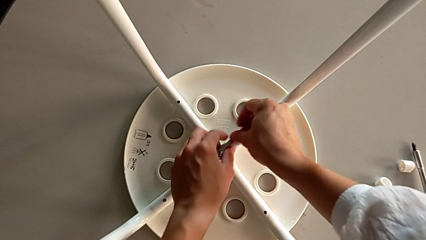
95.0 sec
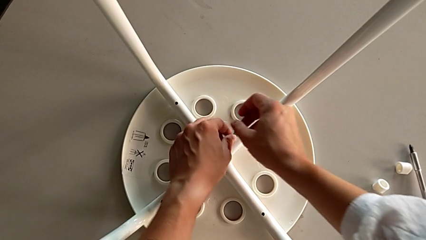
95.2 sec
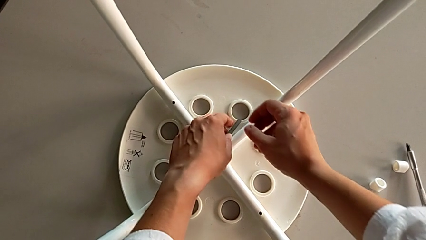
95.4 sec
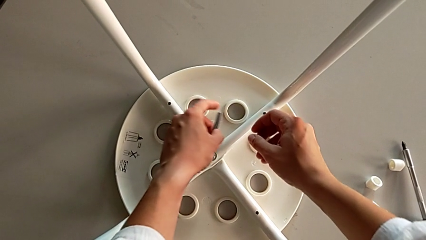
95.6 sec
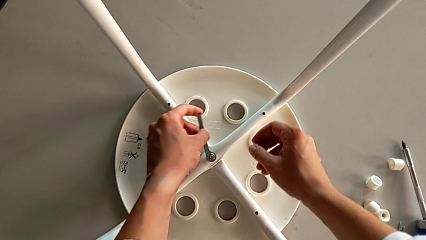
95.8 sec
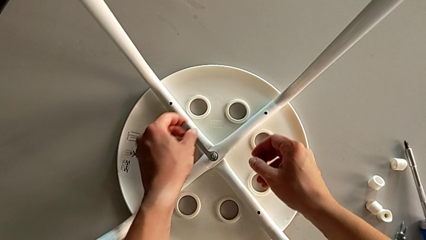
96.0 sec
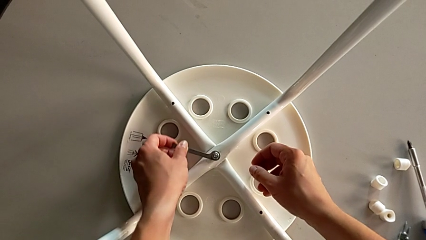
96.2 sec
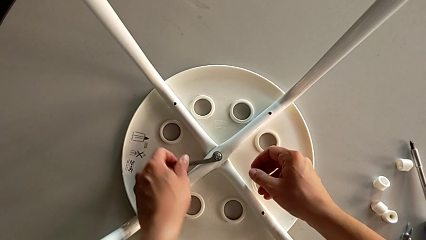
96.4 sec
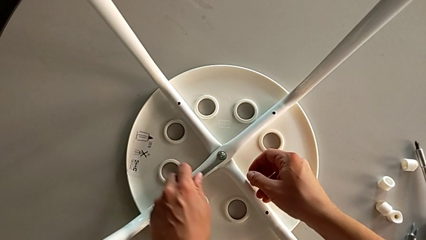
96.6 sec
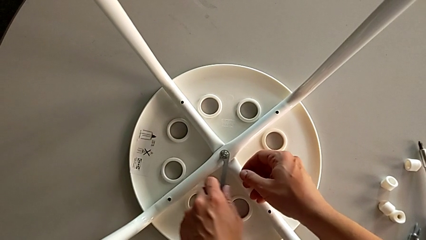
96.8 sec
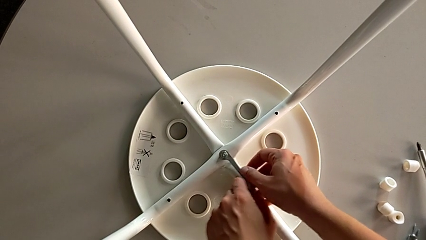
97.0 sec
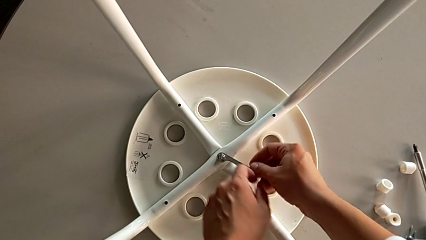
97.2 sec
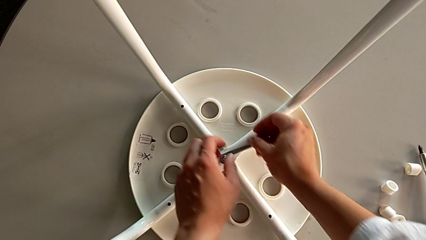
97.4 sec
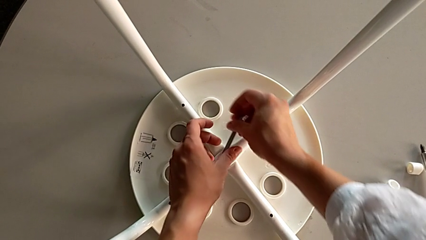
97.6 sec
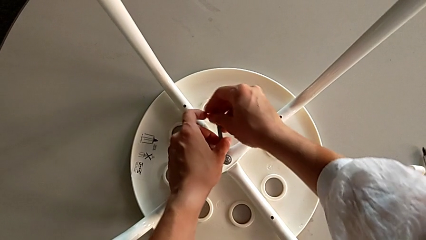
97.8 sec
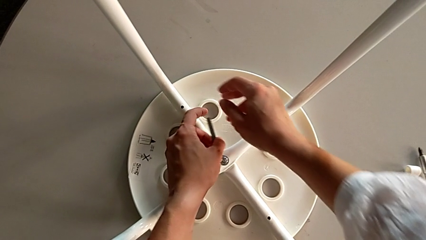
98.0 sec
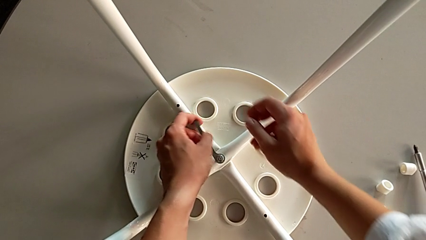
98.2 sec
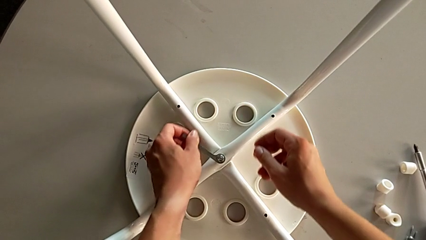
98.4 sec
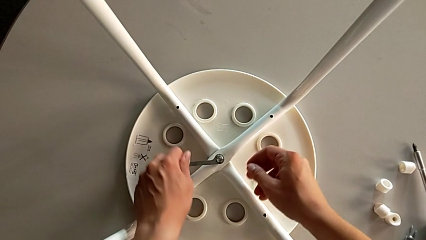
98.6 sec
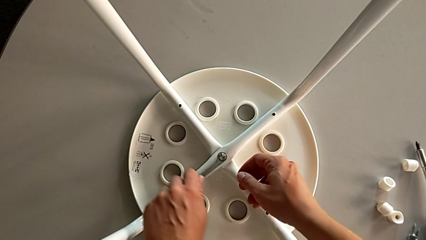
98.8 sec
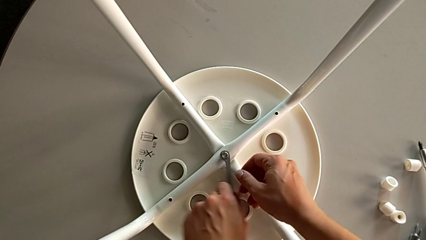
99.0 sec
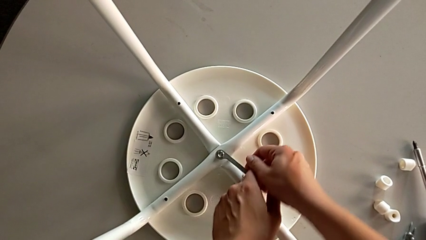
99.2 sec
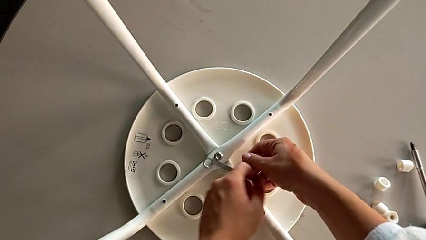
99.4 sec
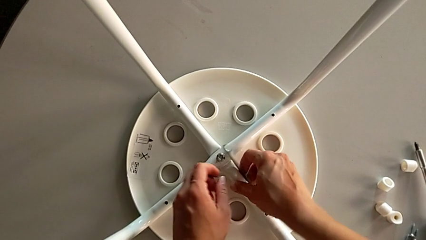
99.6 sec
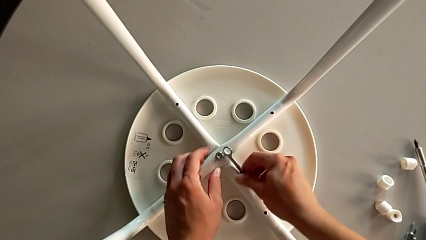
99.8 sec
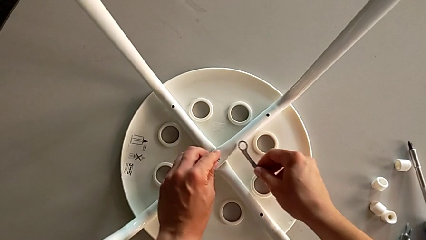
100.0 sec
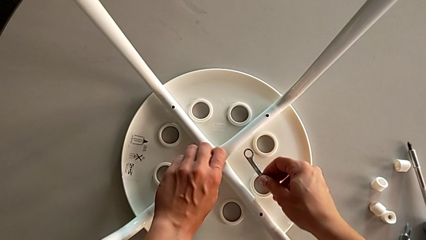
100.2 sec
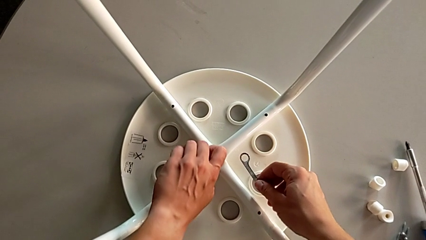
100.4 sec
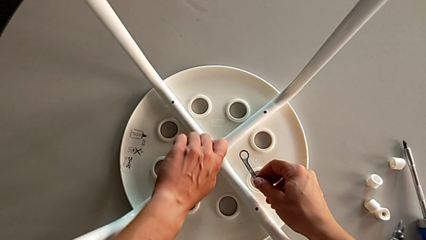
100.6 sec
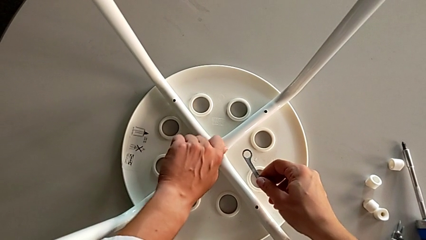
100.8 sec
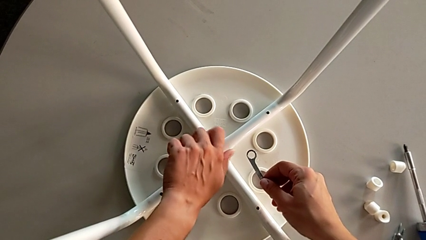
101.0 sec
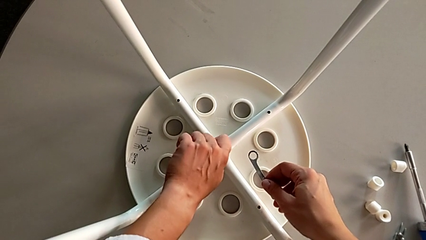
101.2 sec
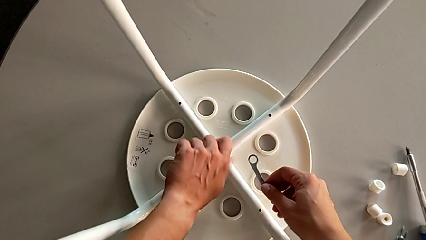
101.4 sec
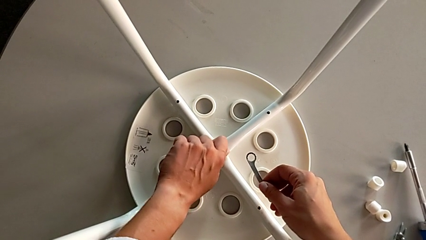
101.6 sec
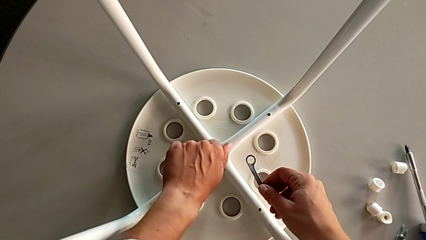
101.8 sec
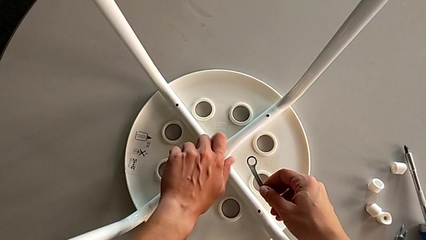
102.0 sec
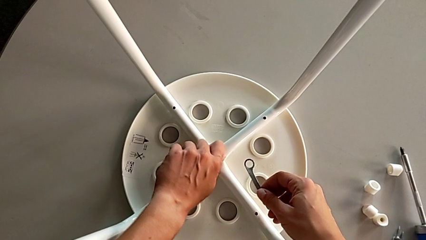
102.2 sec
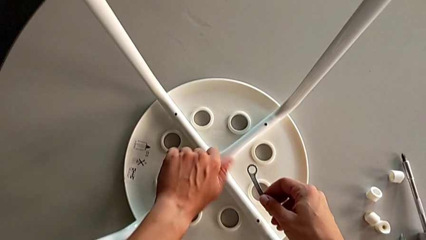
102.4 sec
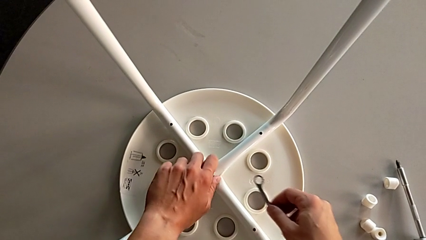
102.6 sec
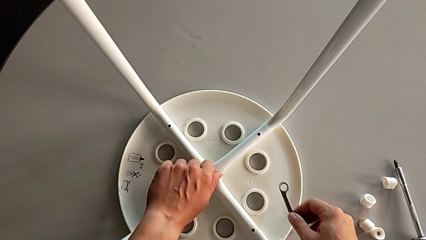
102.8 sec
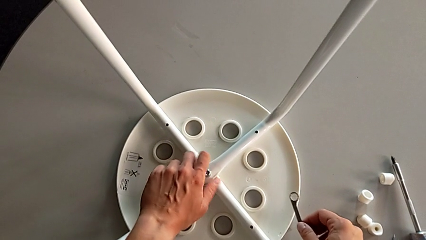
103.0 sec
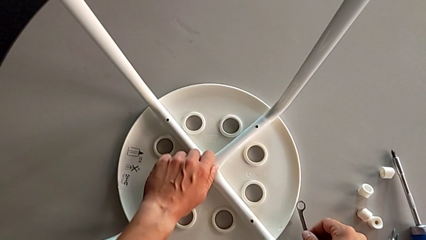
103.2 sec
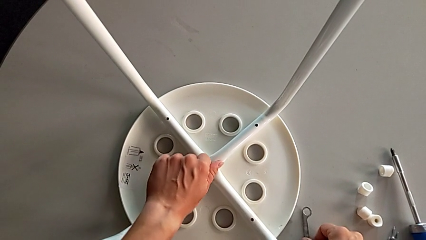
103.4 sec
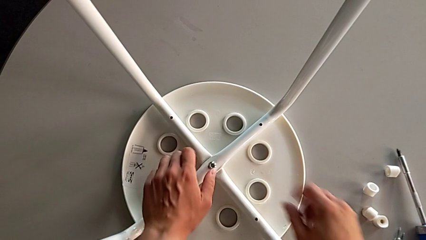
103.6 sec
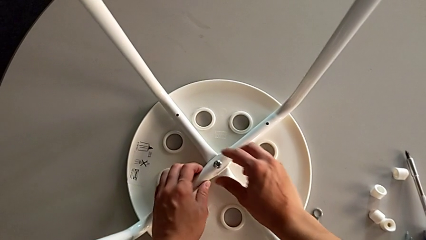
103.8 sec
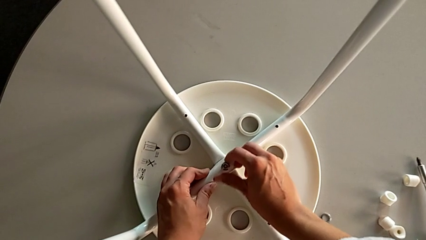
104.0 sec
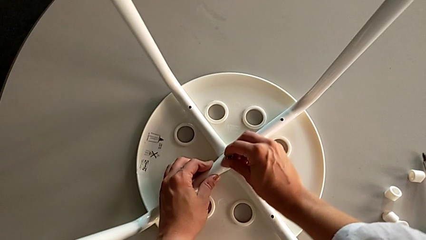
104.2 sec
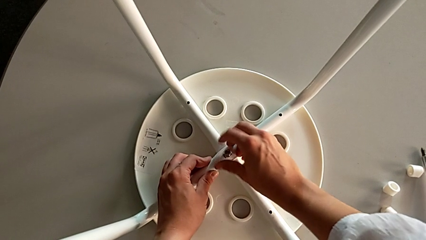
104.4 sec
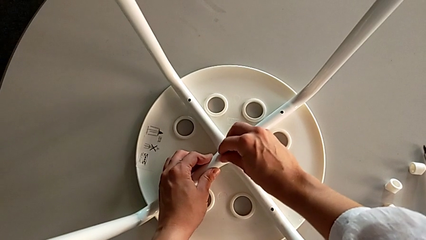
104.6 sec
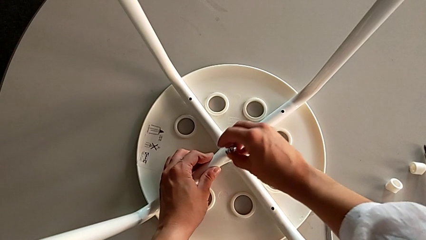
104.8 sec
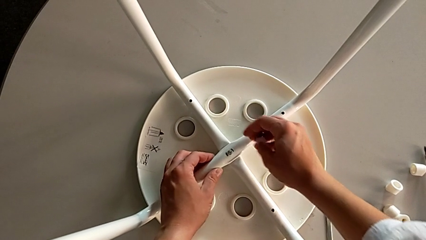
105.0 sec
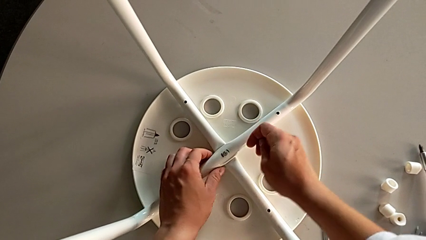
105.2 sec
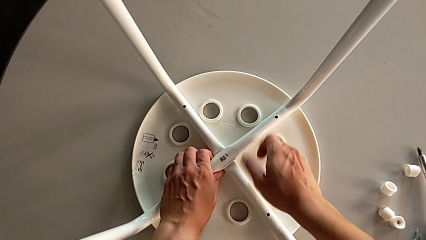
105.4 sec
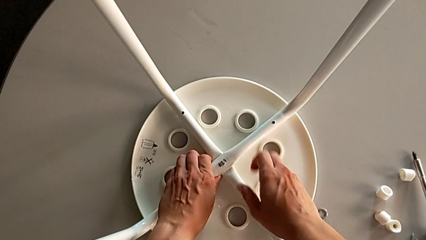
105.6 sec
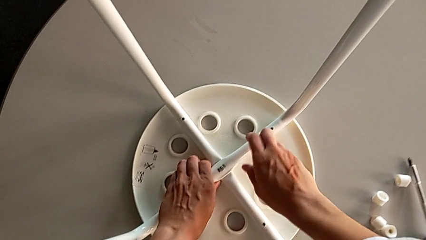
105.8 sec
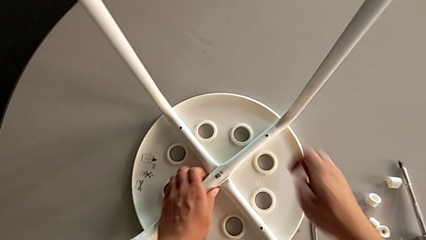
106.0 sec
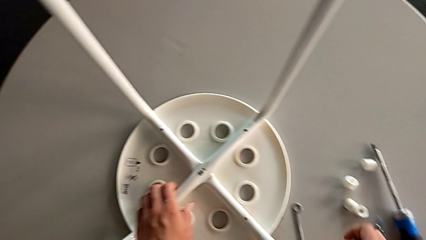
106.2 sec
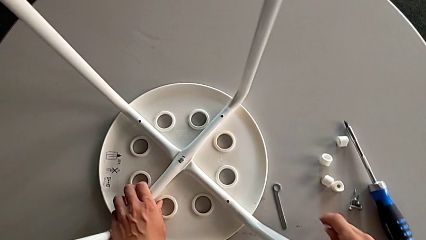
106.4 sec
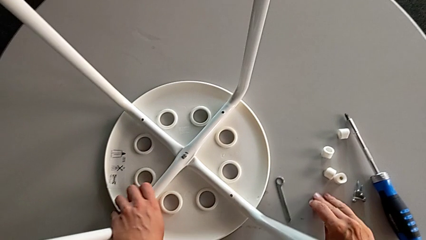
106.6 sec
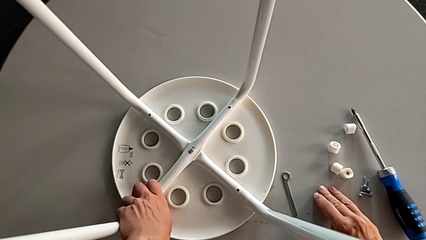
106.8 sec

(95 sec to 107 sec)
The camera wearer is unscrewing the middle hex nut on the leg of the Marius. They keep unscrewing the middle hex nut, lift the little hexagonal wrench, unscrew the middle hex nut, place the little hexagonal wrench and disassemble the middle hex nut.

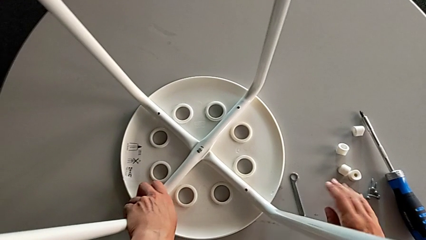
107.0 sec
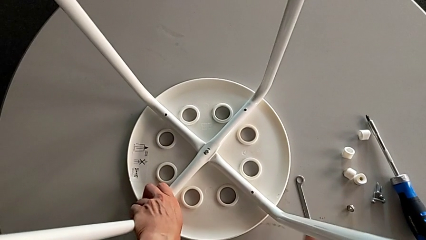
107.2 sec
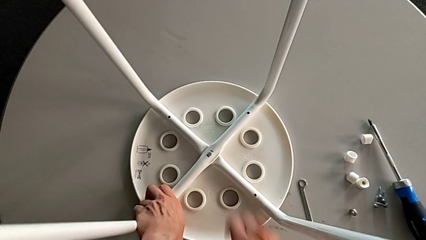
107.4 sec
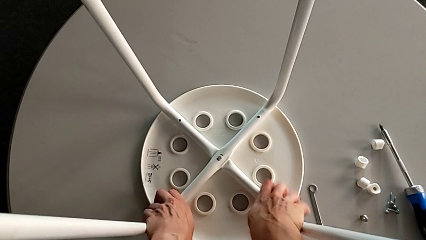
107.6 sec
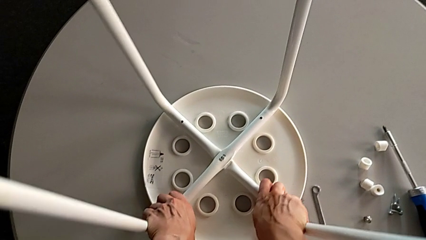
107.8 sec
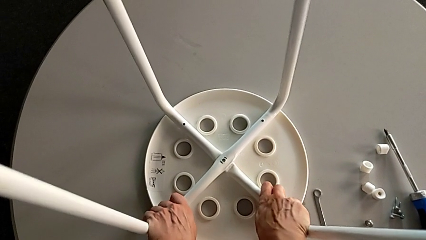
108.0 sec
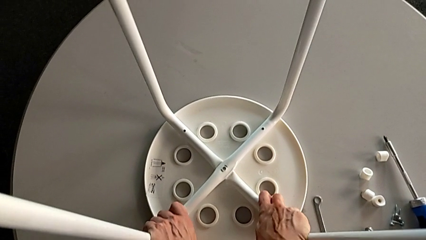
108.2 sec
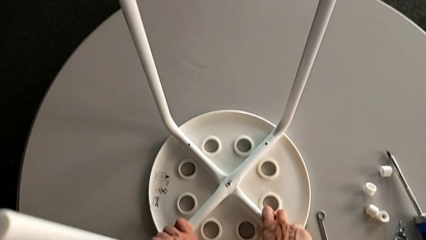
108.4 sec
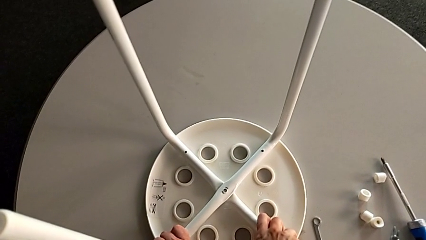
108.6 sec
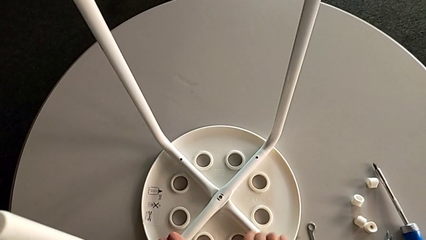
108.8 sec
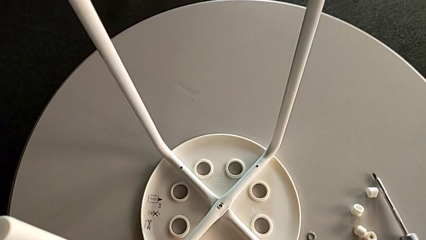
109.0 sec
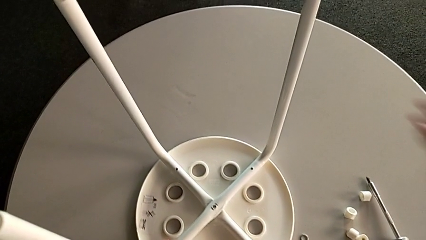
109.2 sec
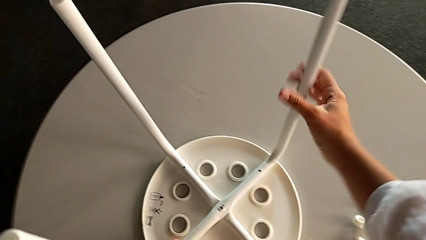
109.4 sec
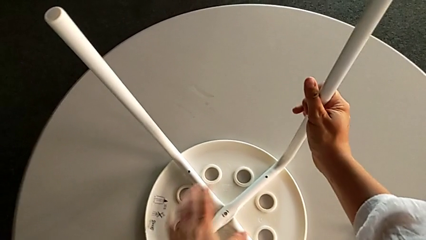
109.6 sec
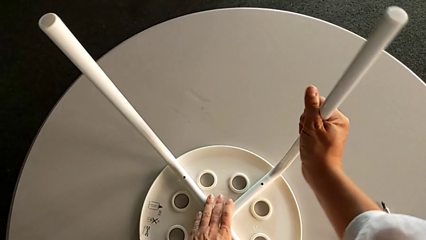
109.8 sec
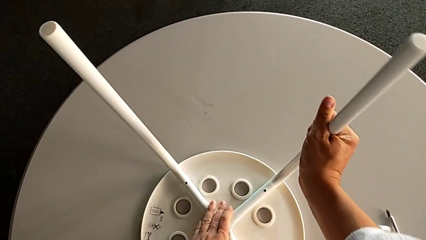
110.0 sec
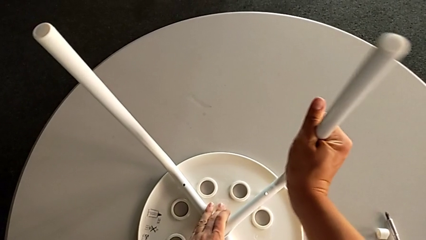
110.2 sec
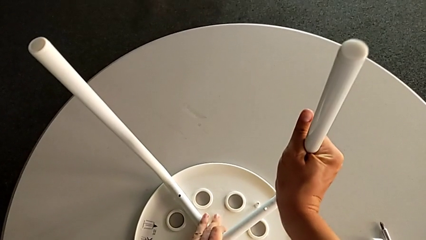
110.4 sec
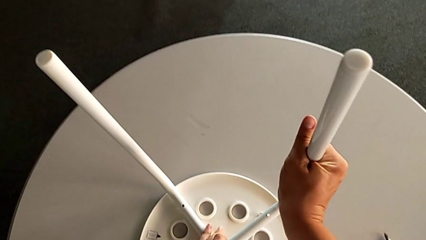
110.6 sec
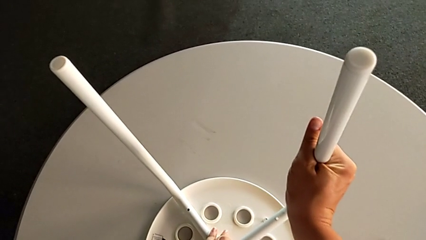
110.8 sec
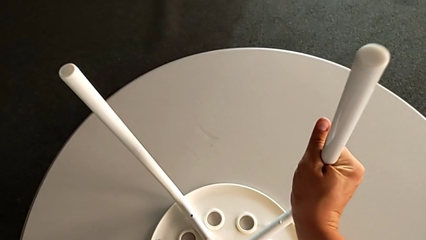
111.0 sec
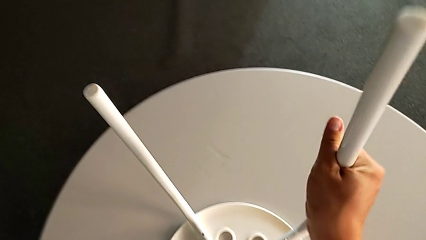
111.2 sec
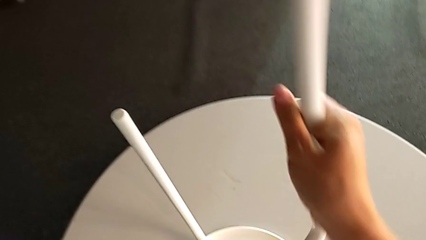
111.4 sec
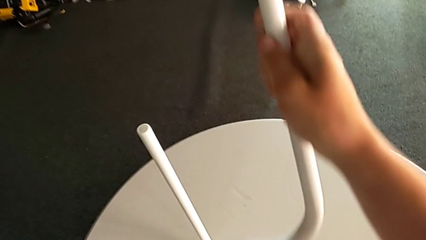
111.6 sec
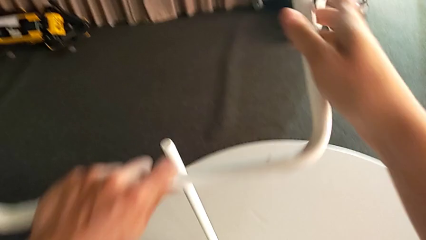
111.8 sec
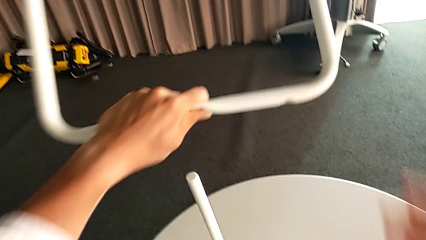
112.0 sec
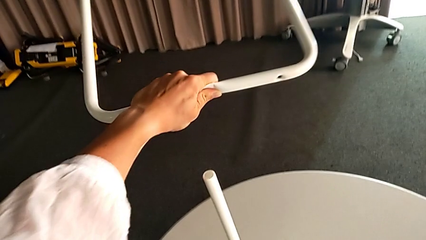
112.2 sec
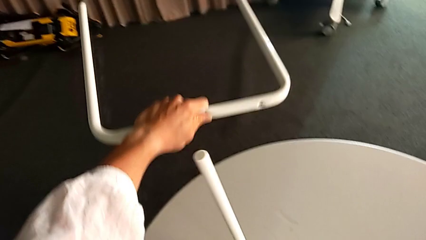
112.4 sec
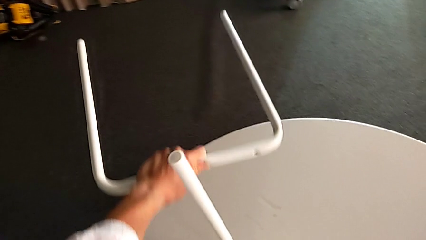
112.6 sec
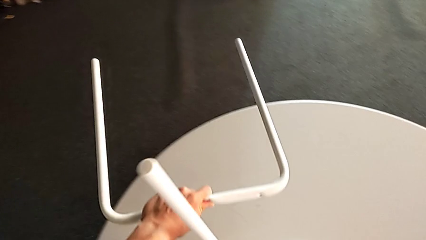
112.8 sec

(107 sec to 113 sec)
The camera wearer is disassembling the legs from the seat of the marius. They place the middle hex nut, hold both legs, hold the second leg and withdraw the first leg.
